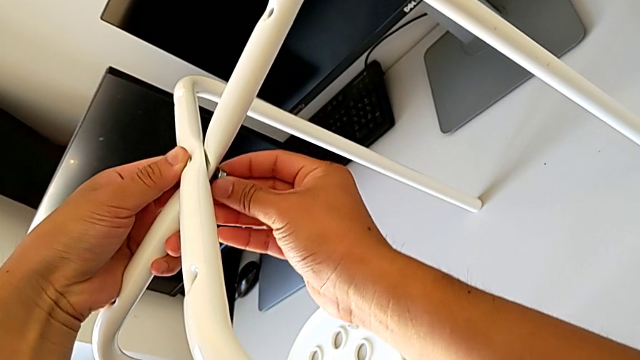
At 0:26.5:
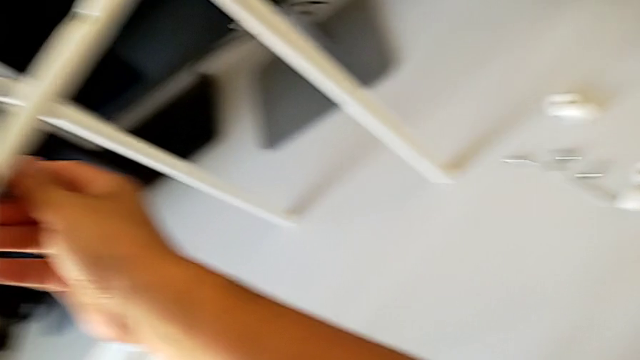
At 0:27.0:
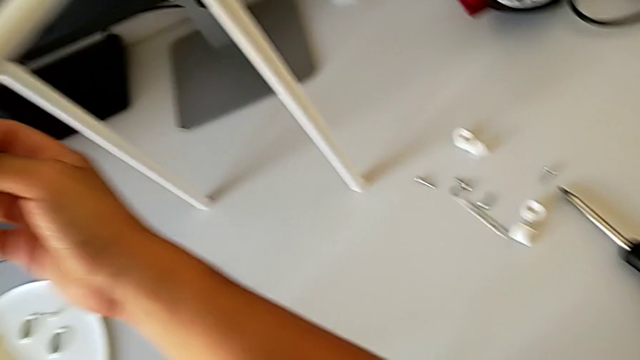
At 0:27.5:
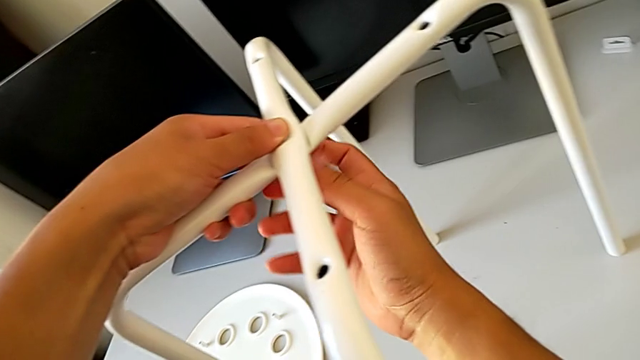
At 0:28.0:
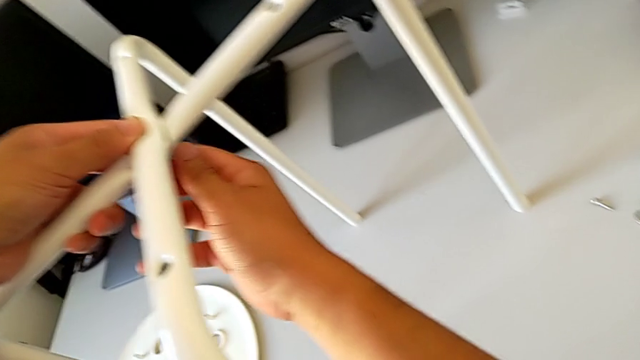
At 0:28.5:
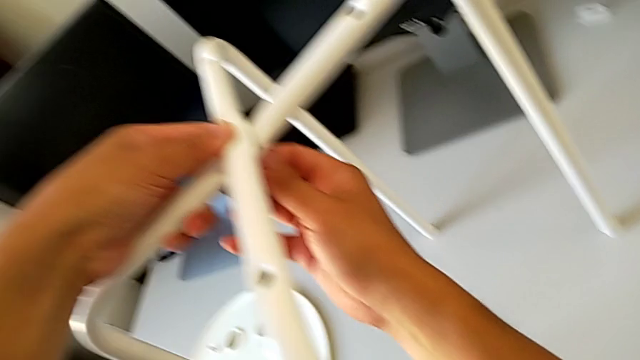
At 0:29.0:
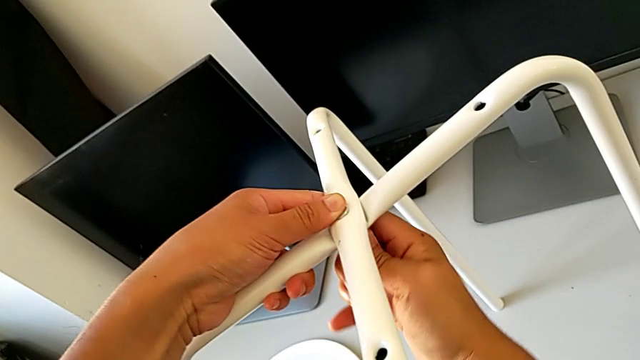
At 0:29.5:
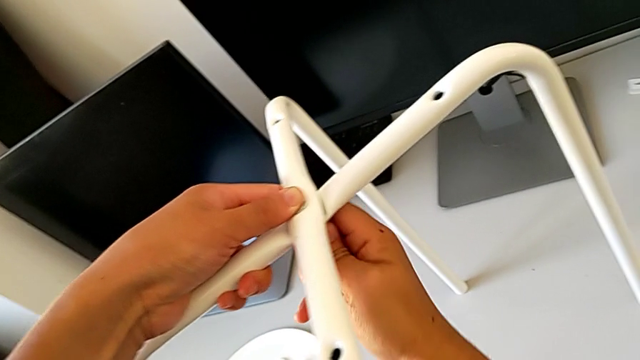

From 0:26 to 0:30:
The camera wearer is assembling the legs. They screw the hex nut.

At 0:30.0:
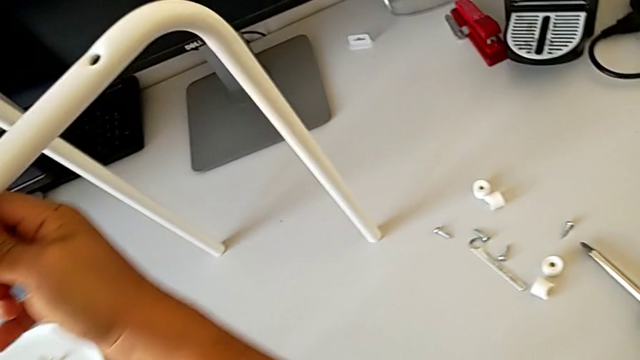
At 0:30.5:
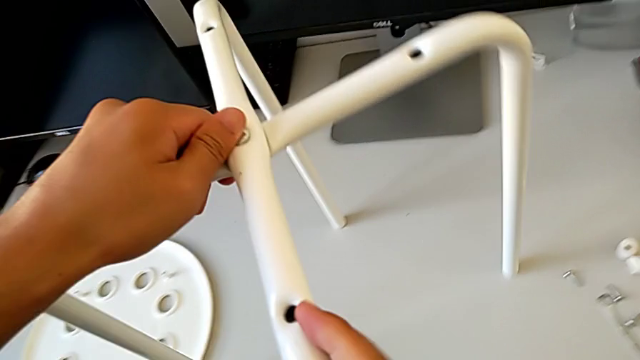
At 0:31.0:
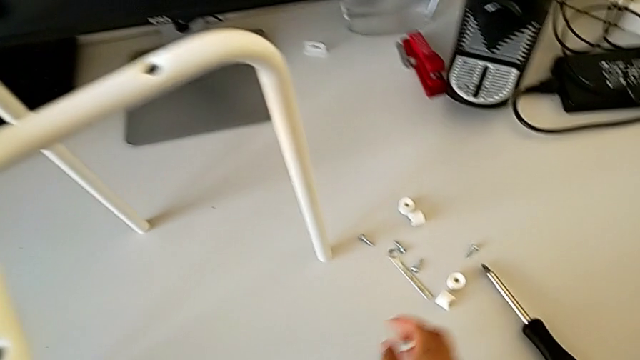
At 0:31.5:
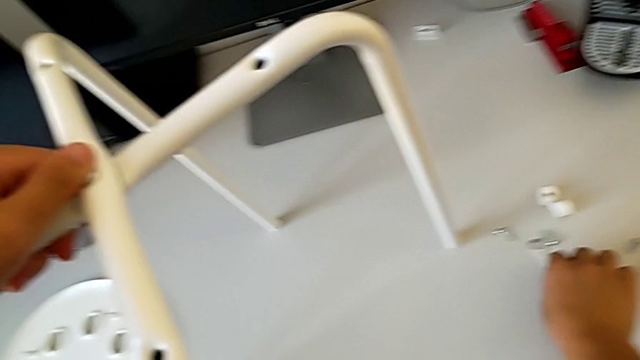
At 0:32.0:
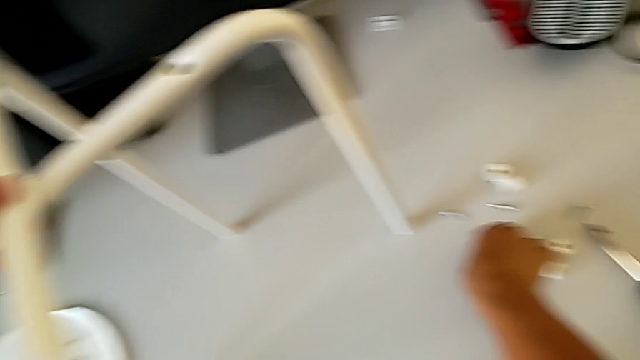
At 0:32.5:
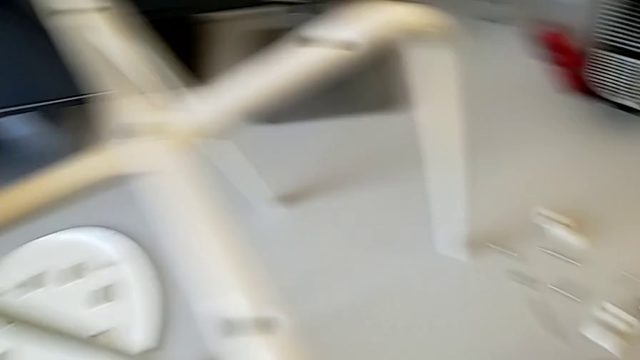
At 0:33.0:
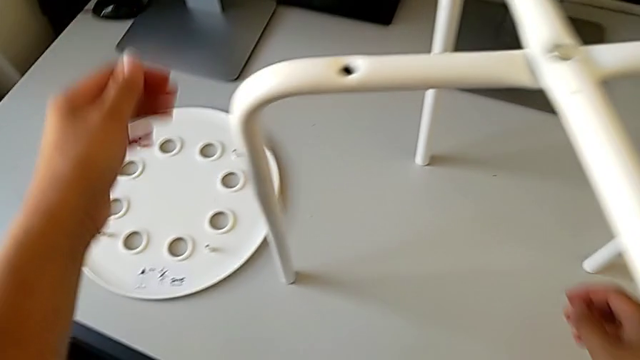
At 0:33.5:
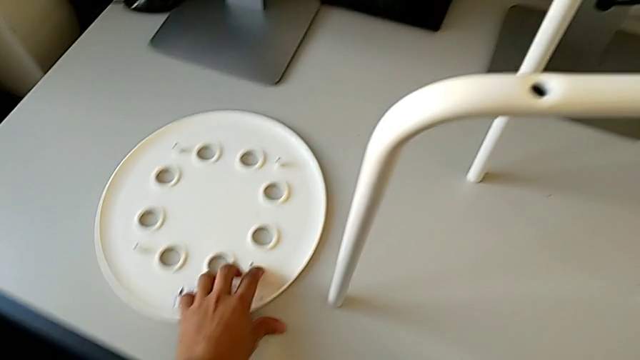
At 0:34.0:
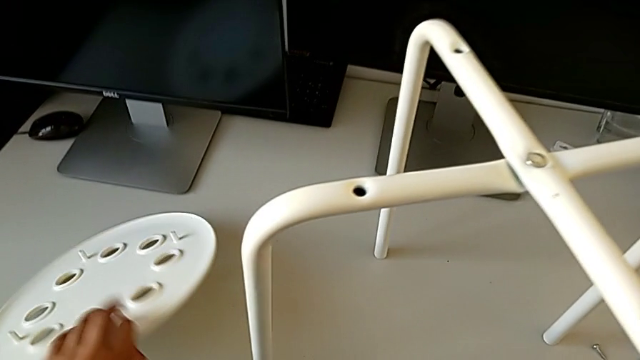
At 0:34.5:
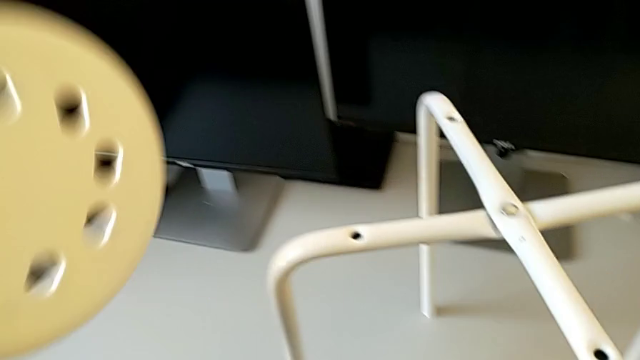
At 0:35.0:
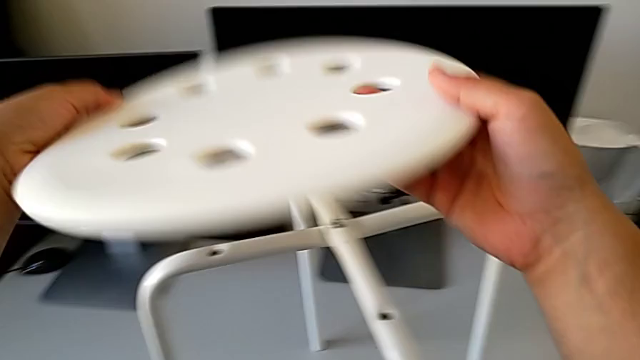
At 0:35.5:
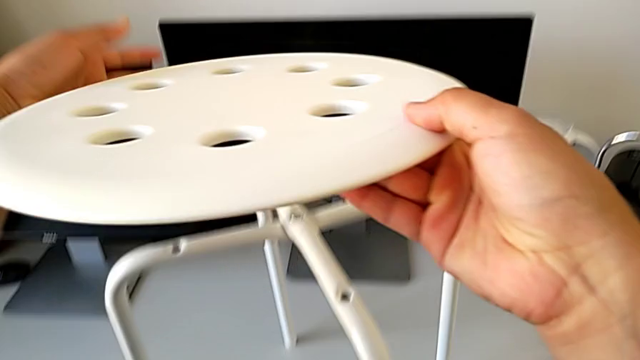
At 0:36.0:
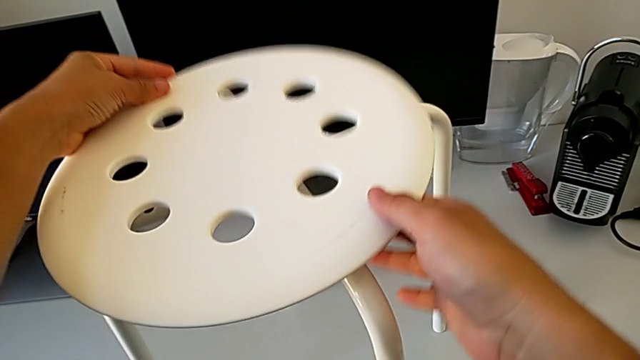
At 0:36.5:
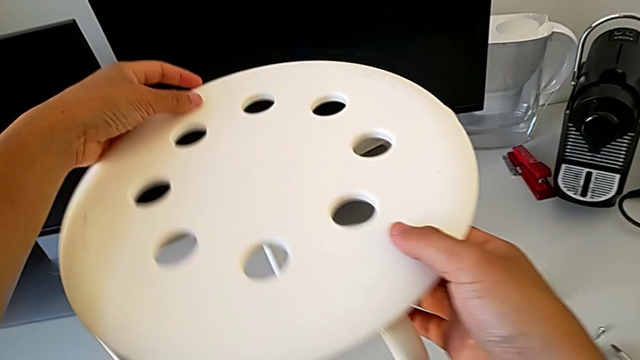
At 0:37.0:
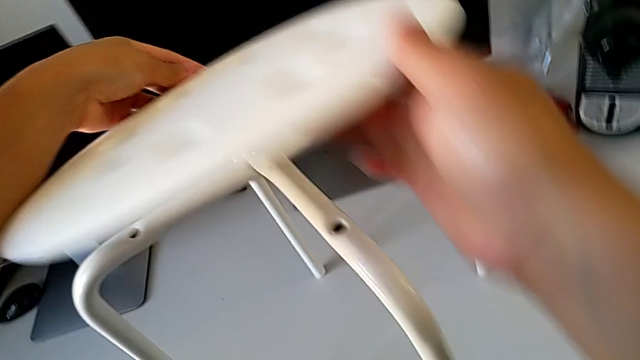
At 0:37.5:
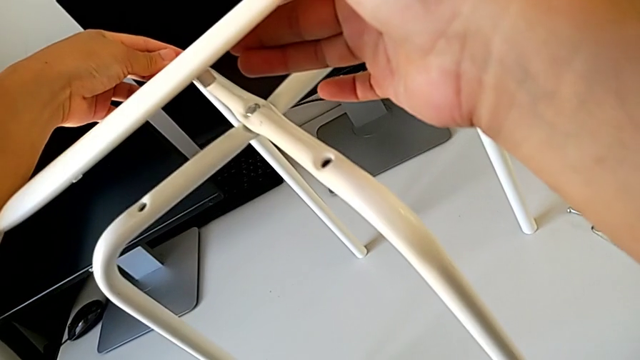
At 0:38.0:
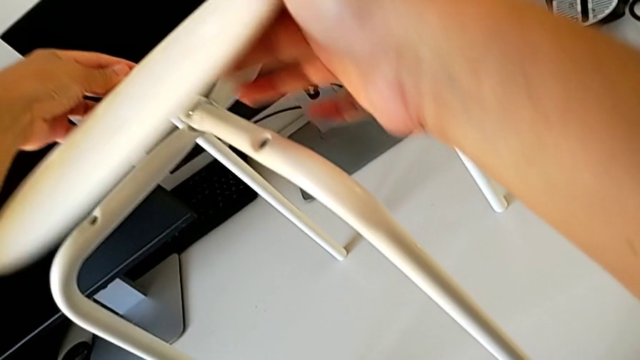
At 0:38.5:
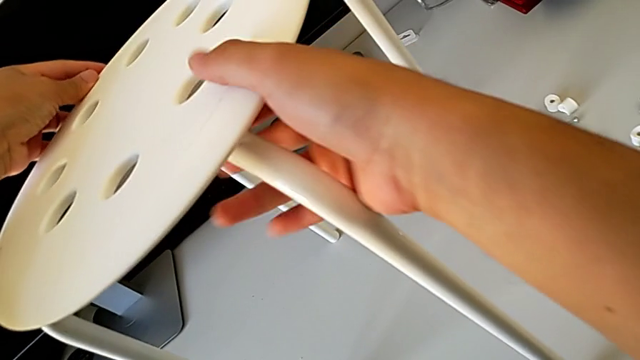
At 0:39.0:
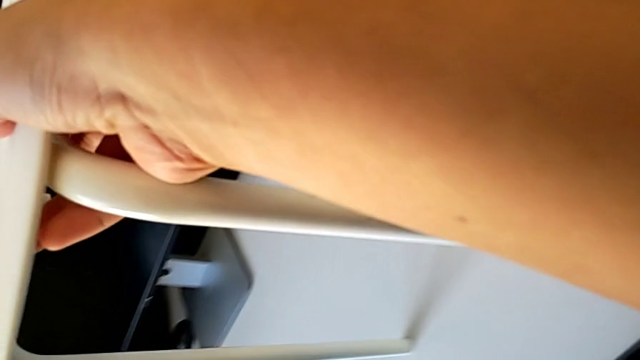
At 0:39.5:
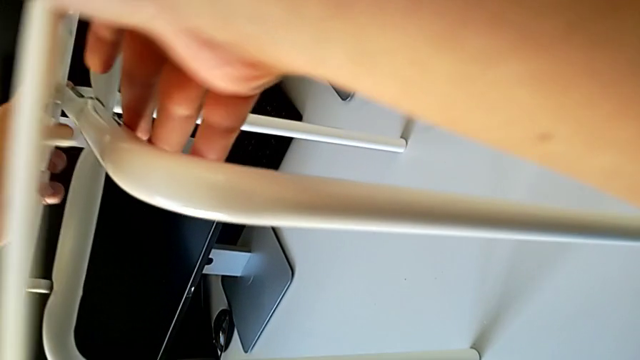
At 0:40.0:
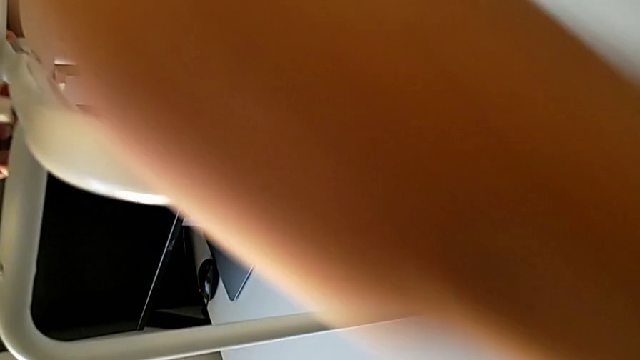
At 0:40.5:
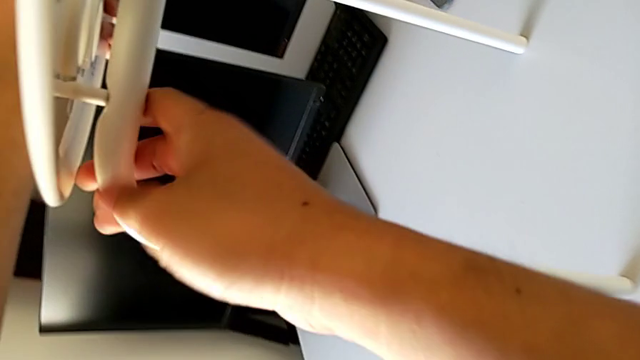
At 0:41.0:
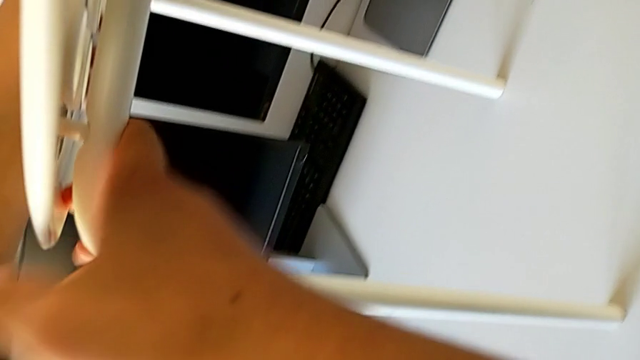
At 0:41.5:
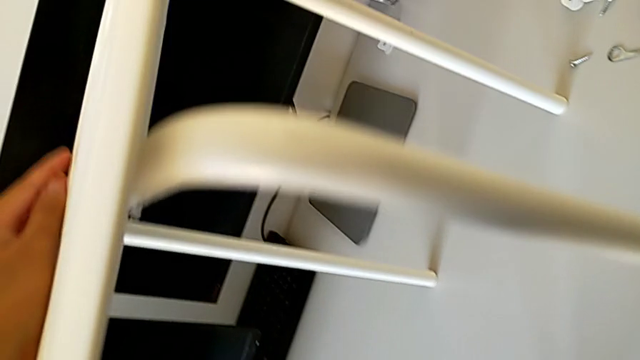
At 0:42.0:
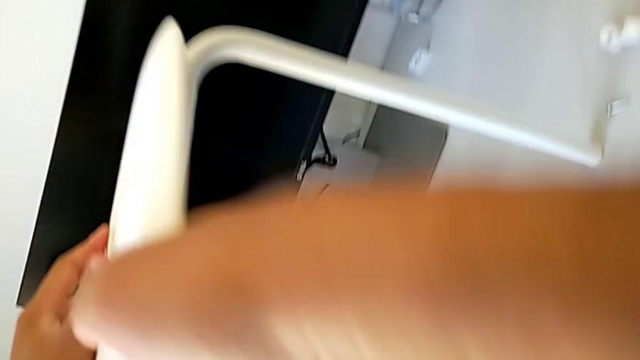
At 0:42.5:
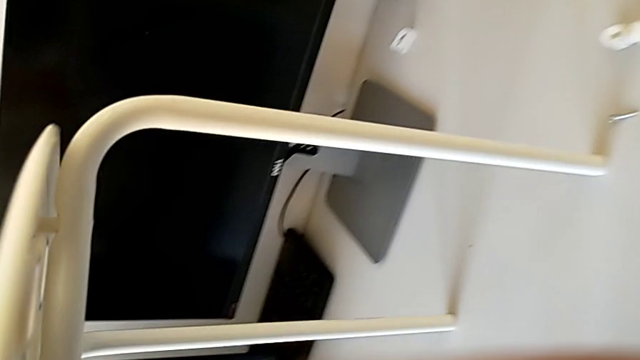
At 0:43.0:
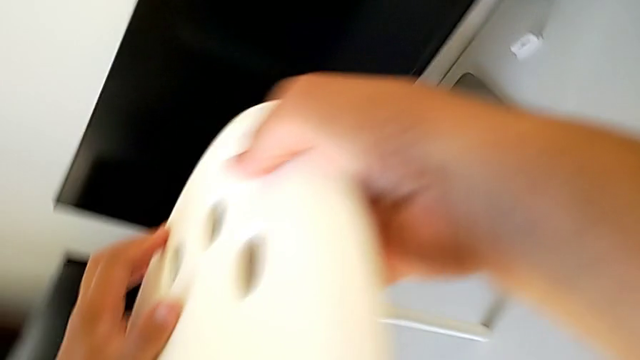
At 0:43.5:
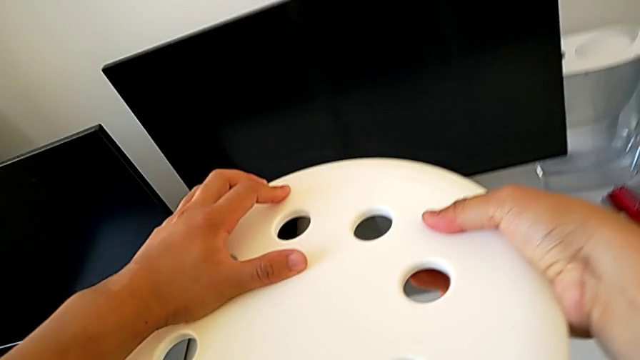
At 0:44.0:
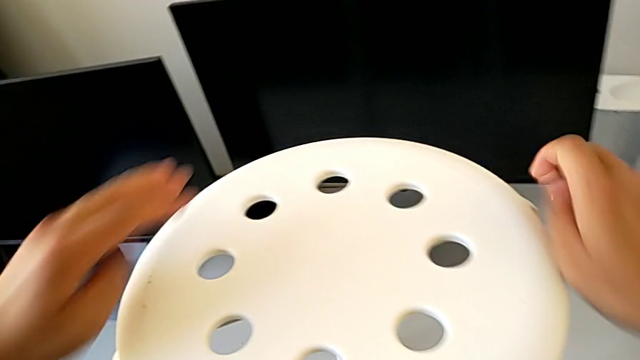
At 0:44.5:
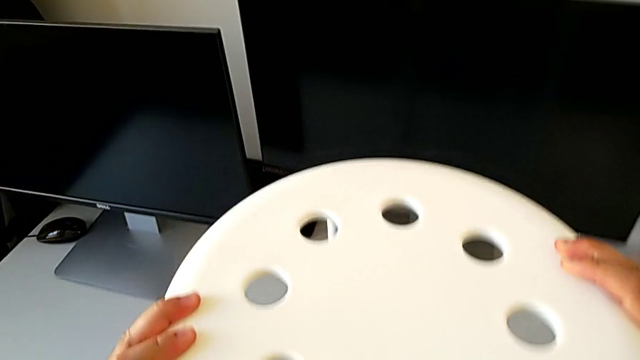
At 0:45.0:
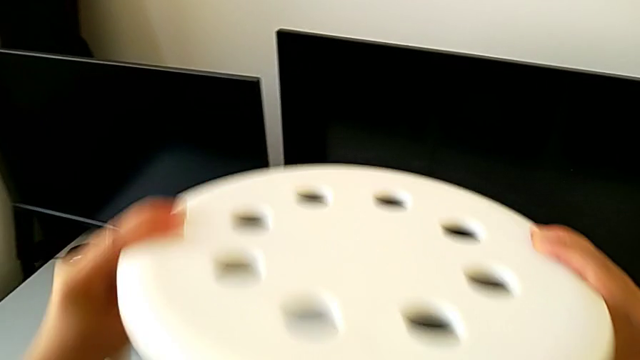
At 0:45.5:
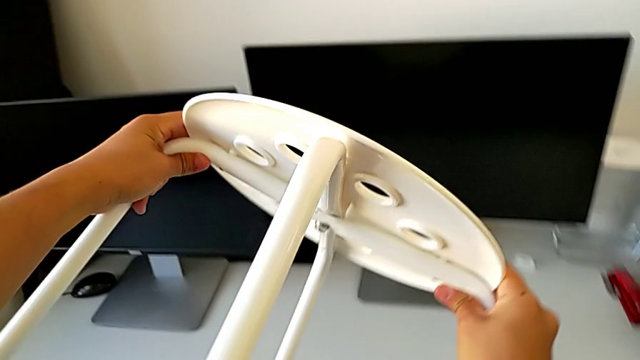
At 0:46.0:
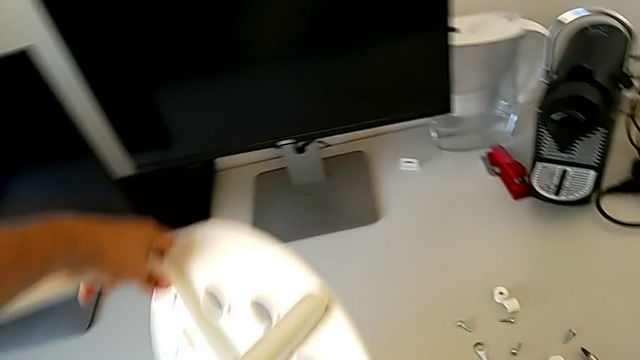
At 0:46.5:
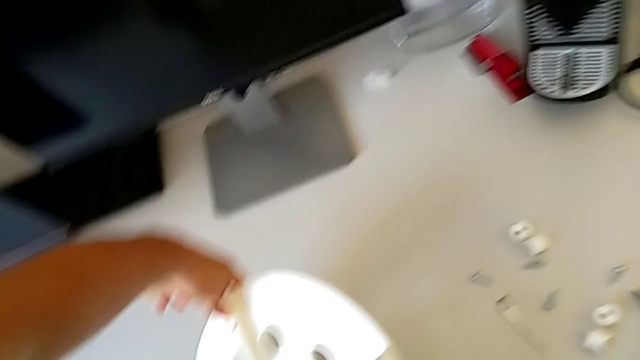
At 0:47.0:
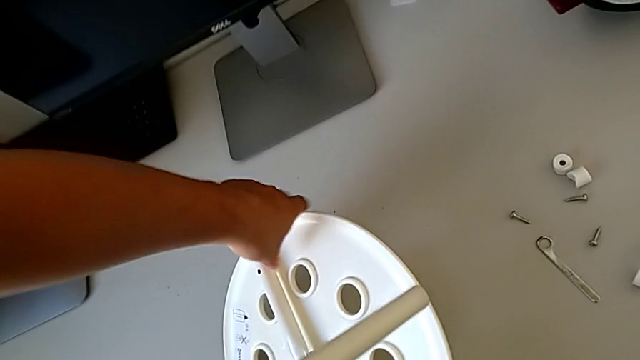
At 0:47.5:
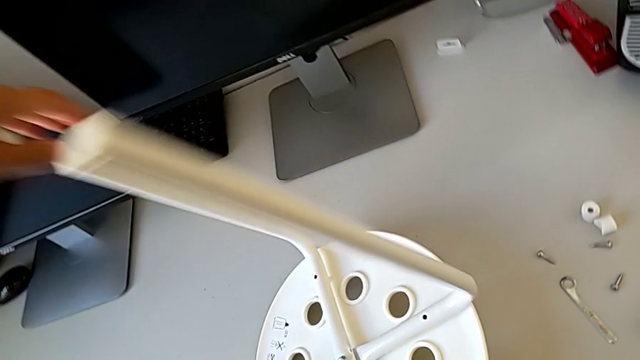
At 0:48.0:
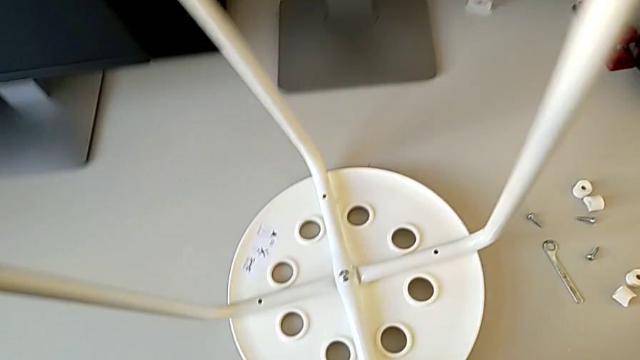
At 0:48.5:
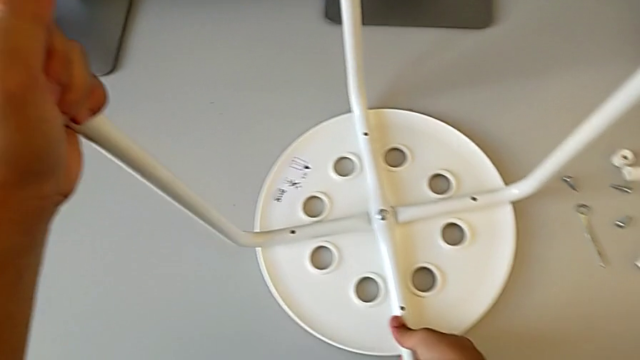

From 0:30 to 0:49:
The camera wearer is assembling the seat. They grab the Allen wrench, place it, grab the seat with the left hand, rotate it, place it, align it, inspect it, grab the stool, rotate it, place it and inspect it.
